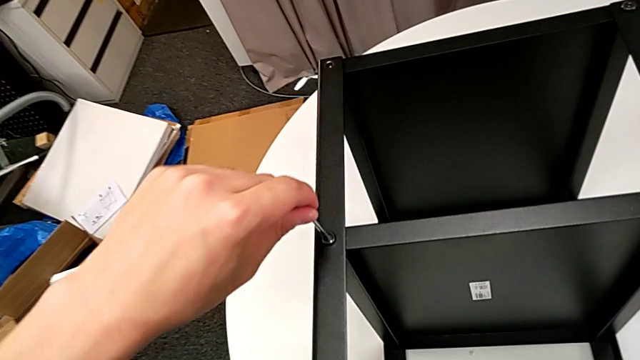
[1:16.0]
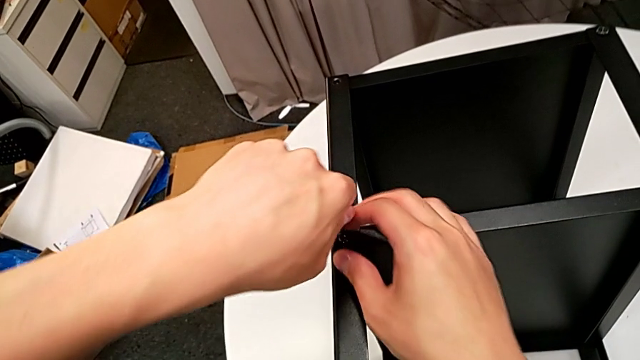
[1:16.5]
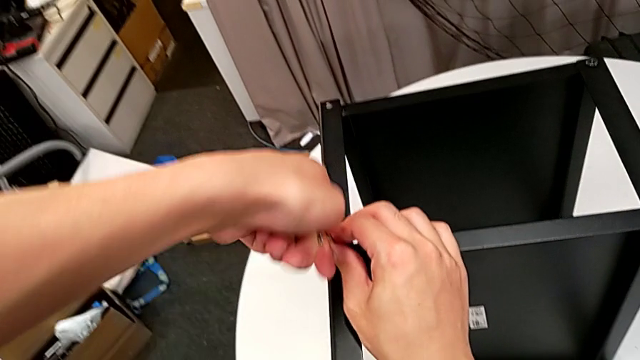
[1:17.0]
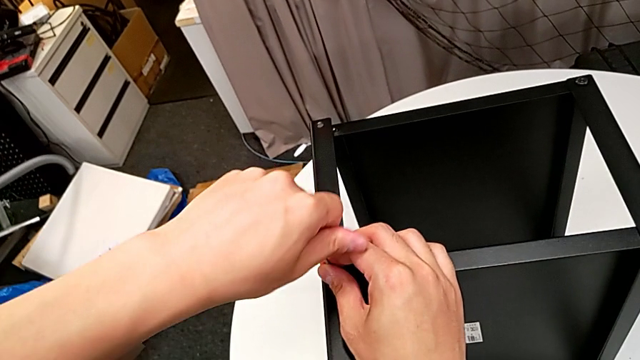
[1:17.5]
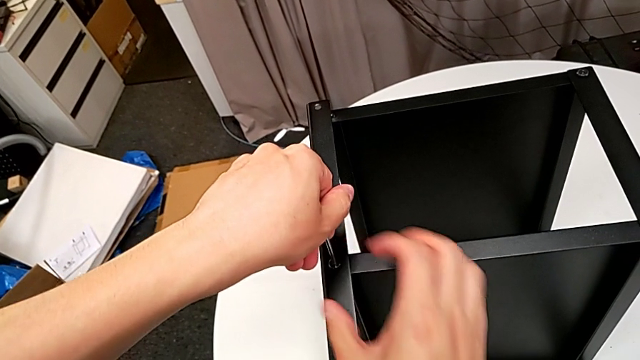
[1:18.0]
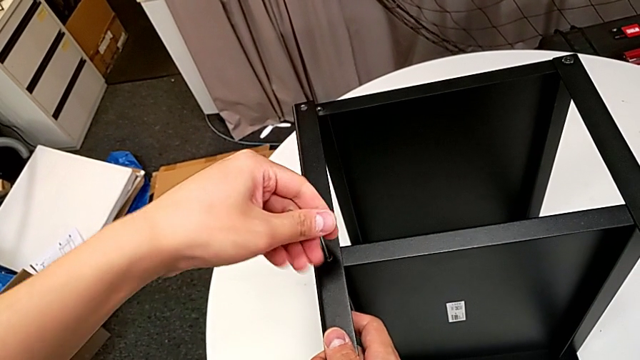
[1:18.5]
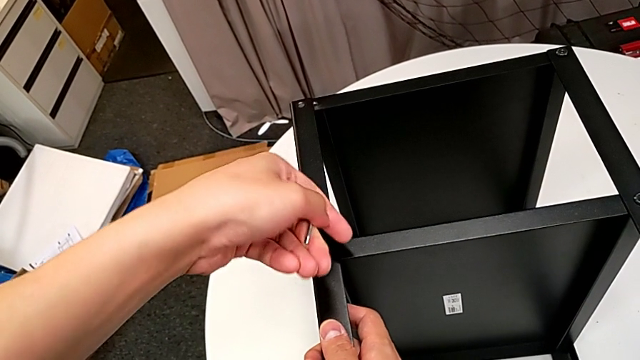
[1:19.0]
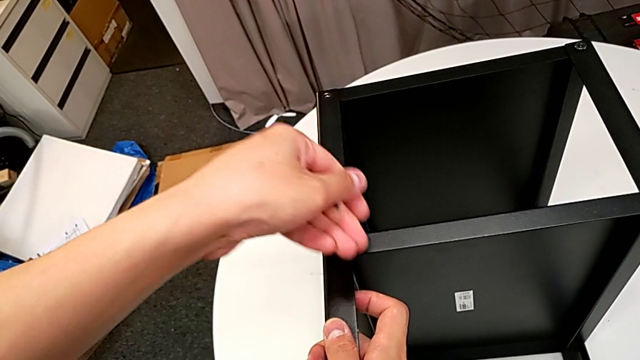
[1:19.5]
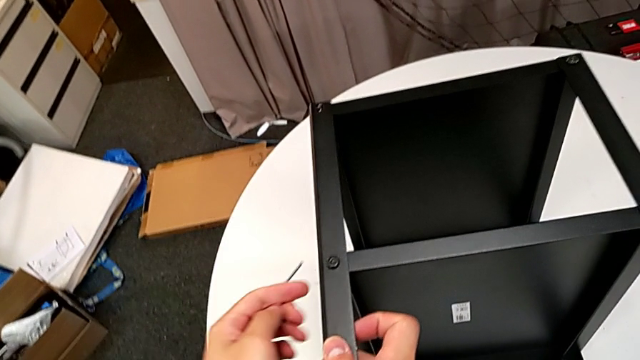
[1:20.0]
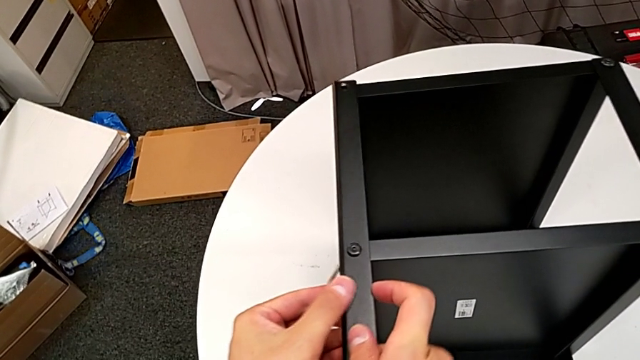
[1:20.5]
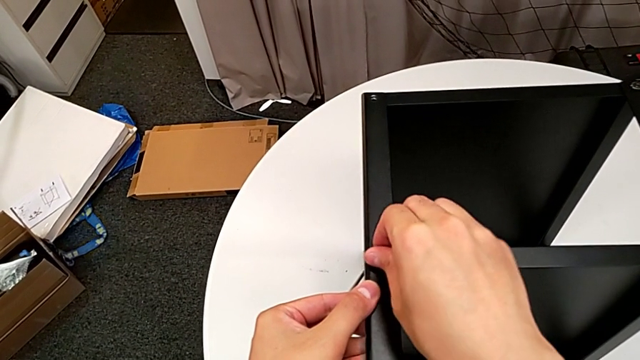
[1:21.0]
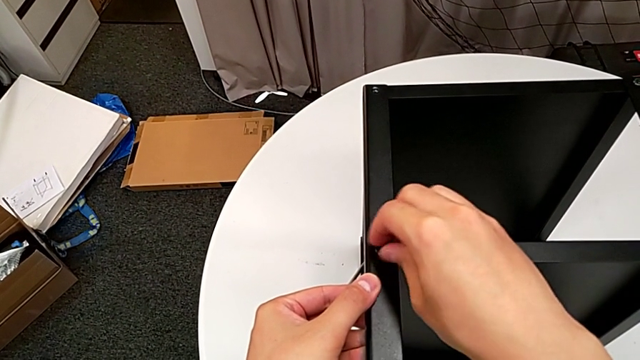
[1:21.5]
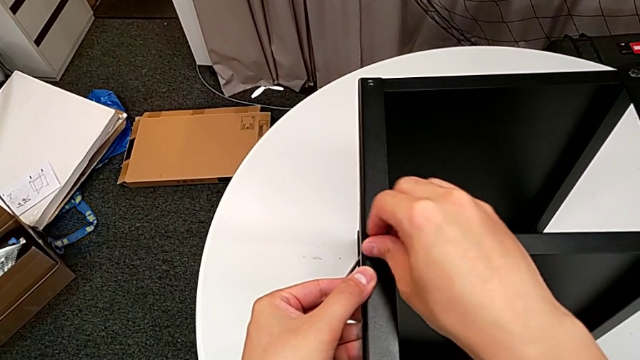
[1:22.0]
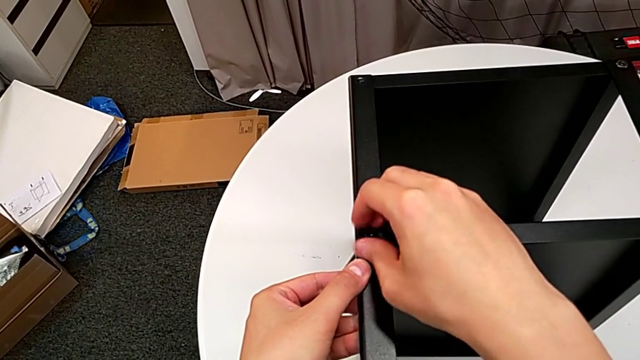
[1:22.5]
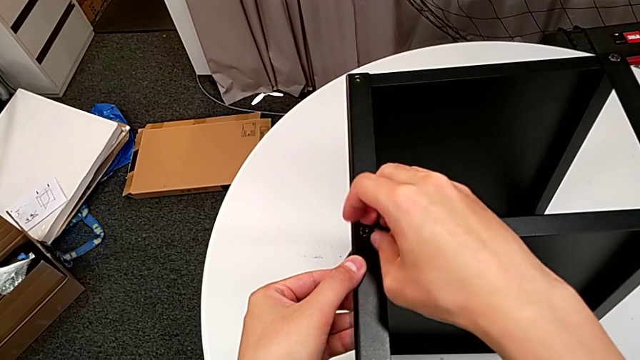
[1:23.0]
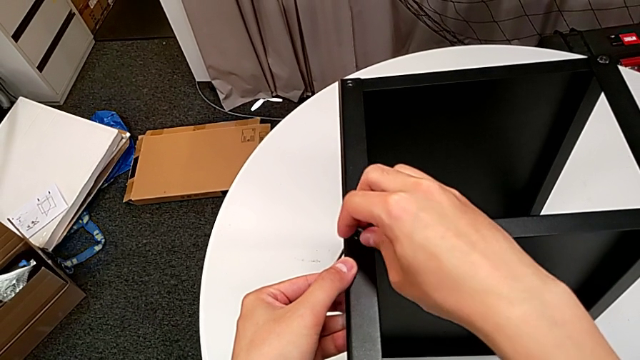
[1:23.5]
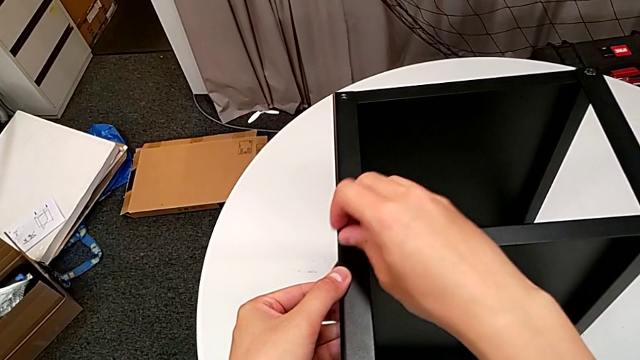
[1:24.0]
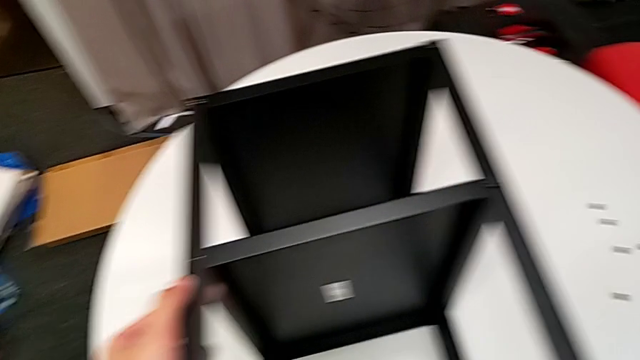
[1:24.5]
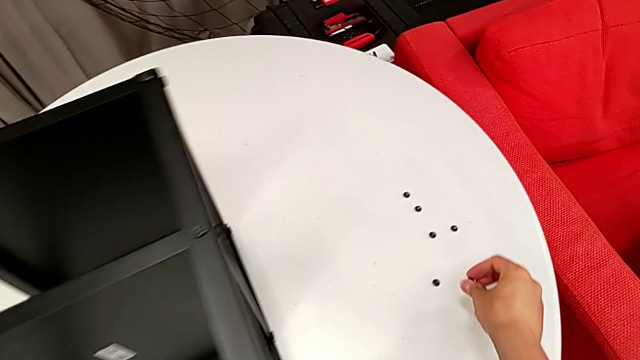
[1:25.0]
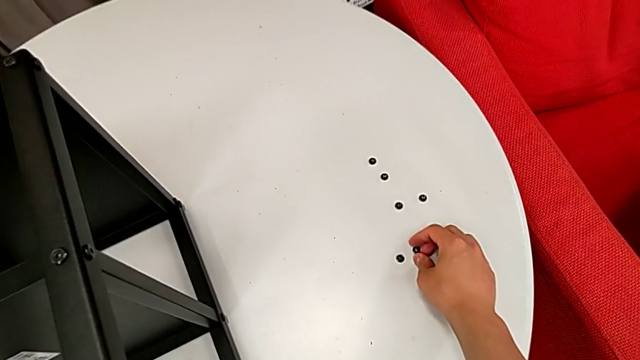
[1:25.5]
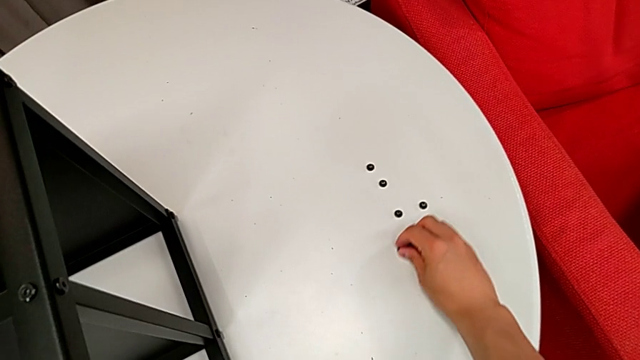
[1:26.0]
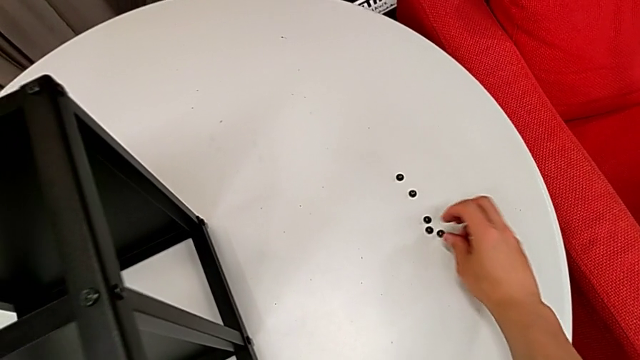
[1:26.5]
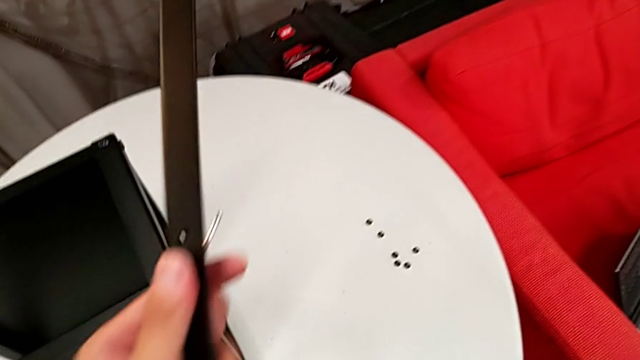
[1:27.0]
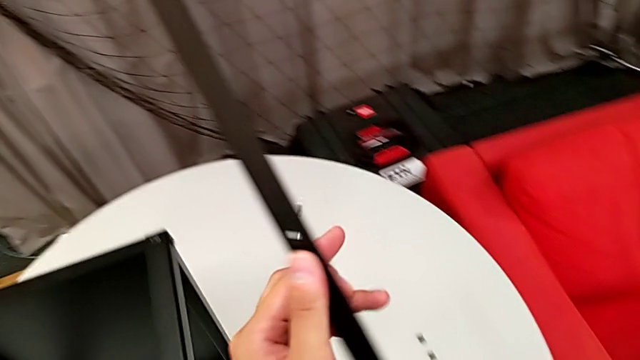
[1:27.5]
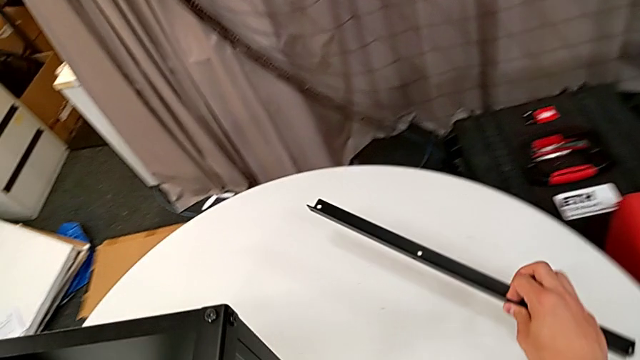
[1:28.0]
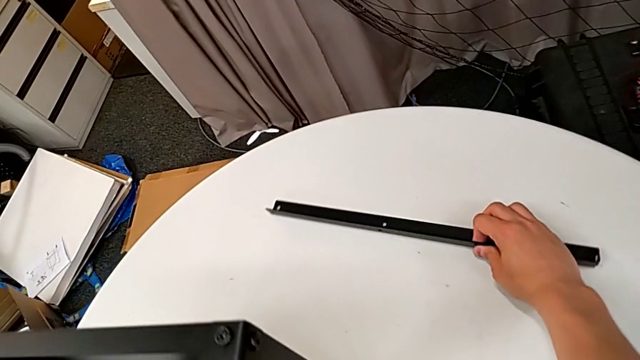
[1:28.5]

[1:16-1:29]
The camera wearer is disassembling the first leg of the table. They insert the Allen wrench, unscrew the hex socket head, withdraw the Allen wrench, unscrew the hex socket head, disassemble it, place it, disassemble the first leg and place it.

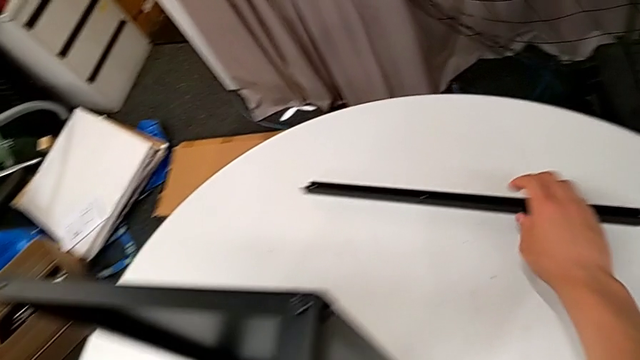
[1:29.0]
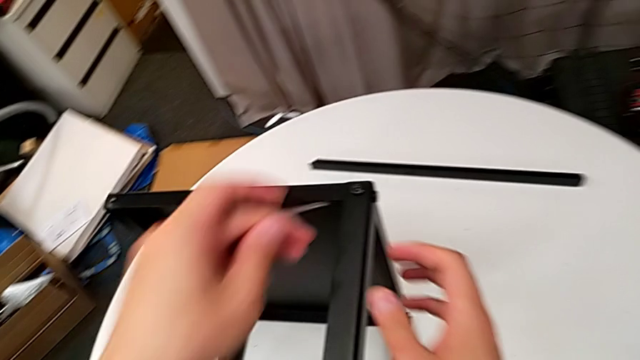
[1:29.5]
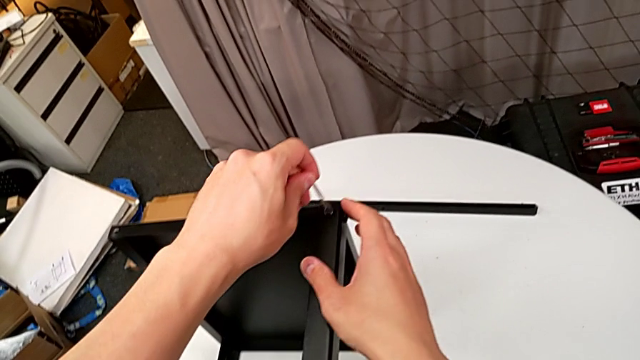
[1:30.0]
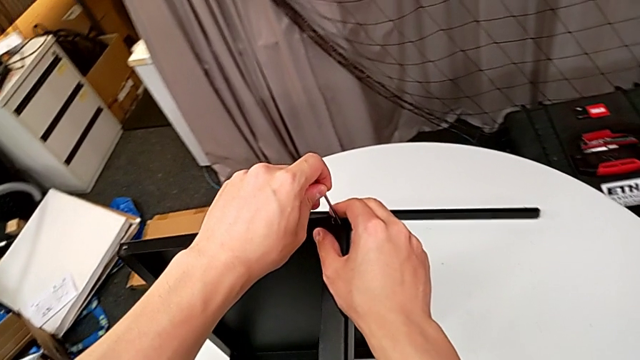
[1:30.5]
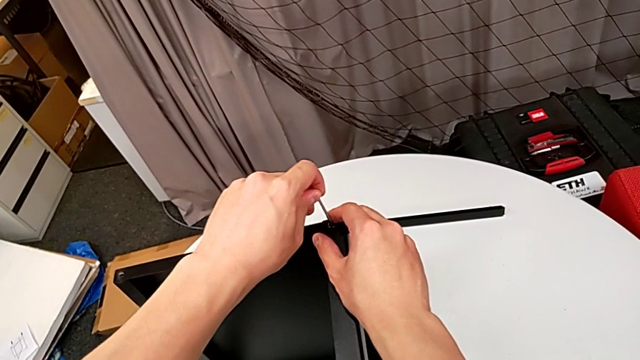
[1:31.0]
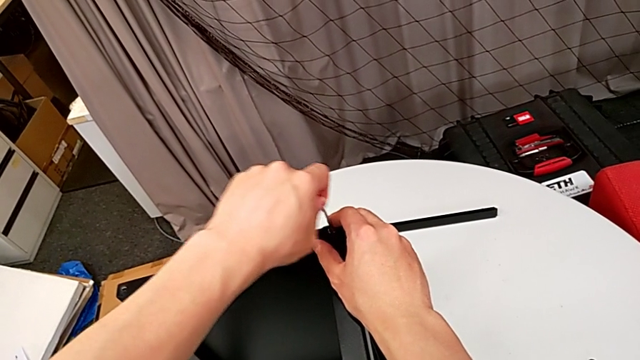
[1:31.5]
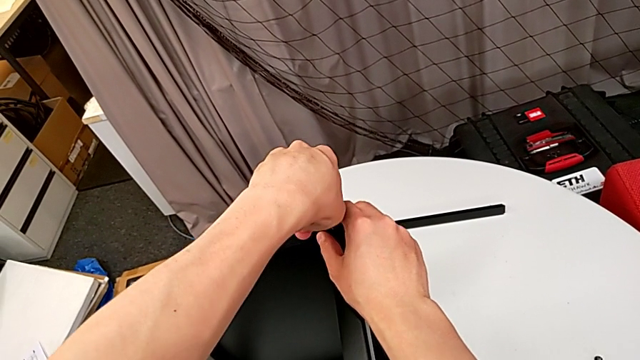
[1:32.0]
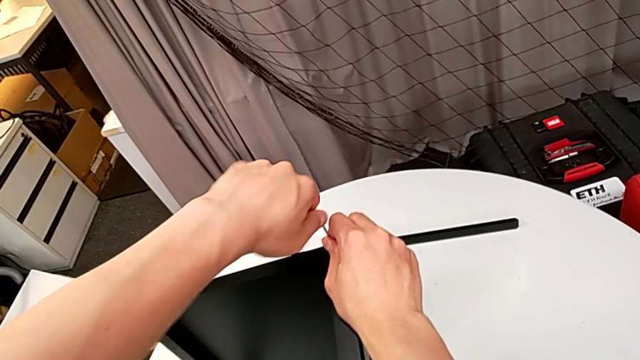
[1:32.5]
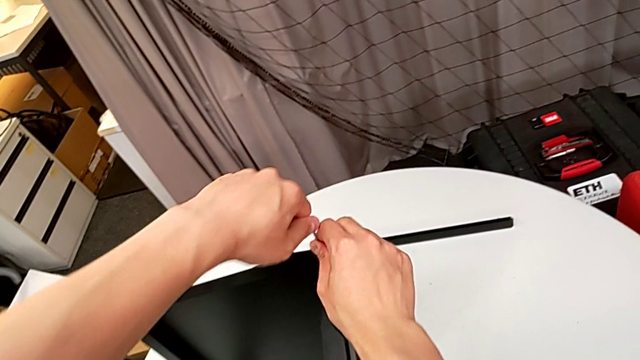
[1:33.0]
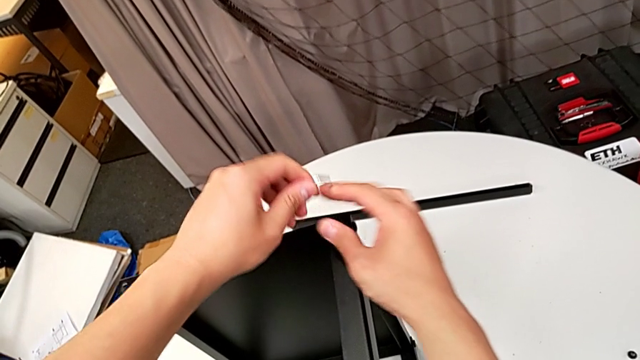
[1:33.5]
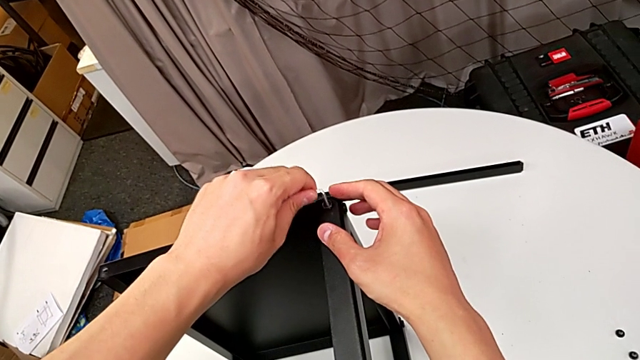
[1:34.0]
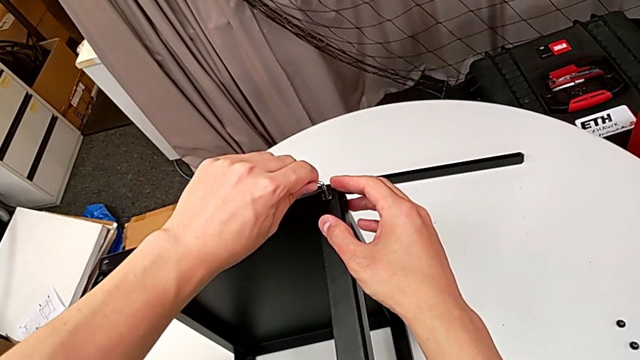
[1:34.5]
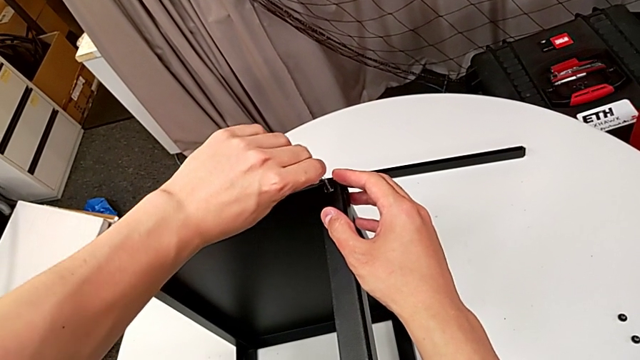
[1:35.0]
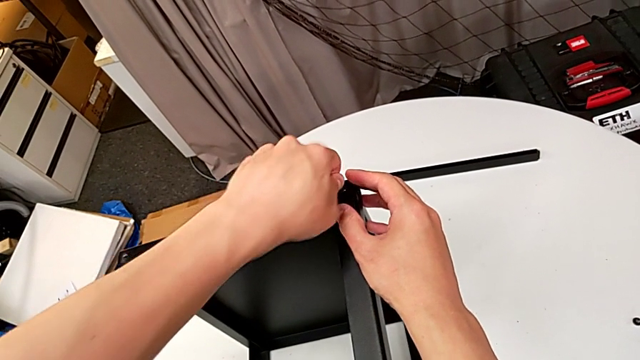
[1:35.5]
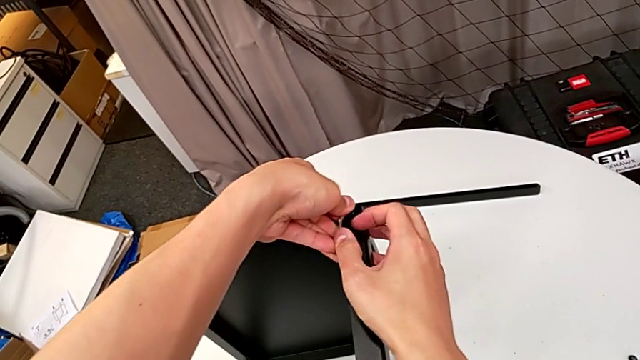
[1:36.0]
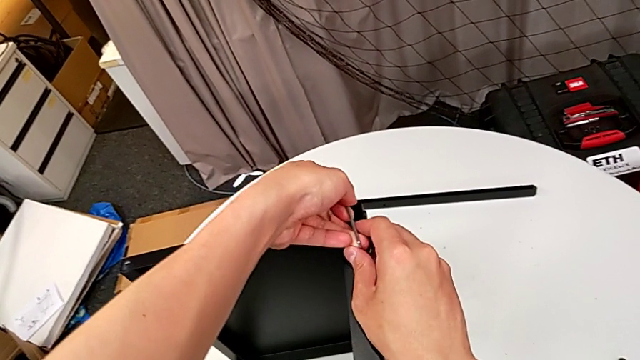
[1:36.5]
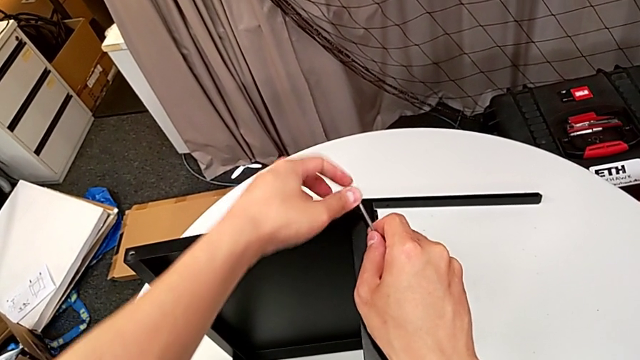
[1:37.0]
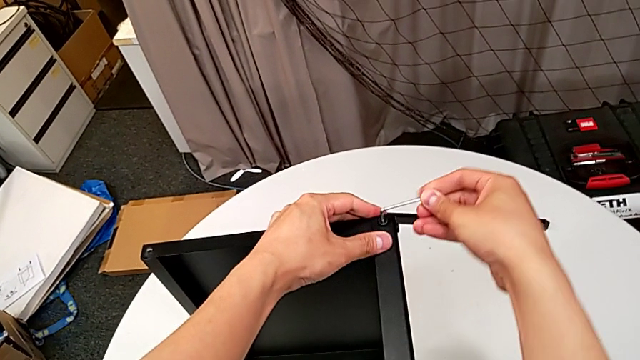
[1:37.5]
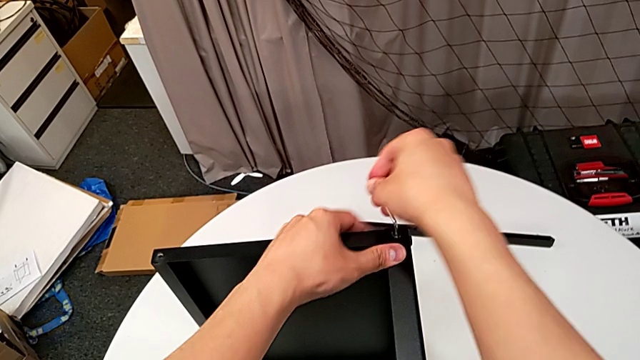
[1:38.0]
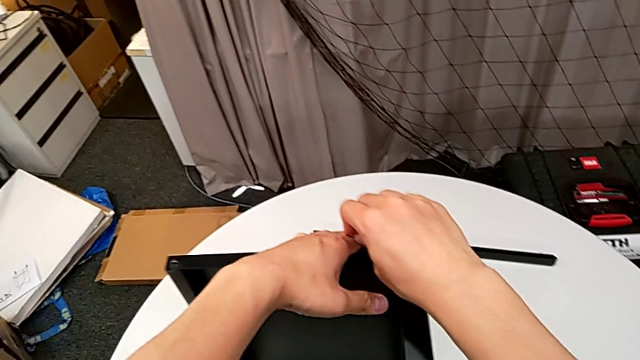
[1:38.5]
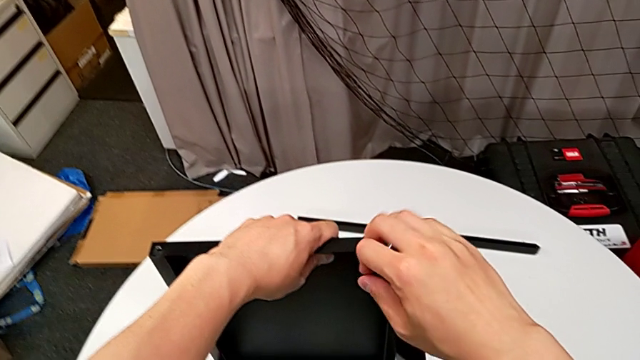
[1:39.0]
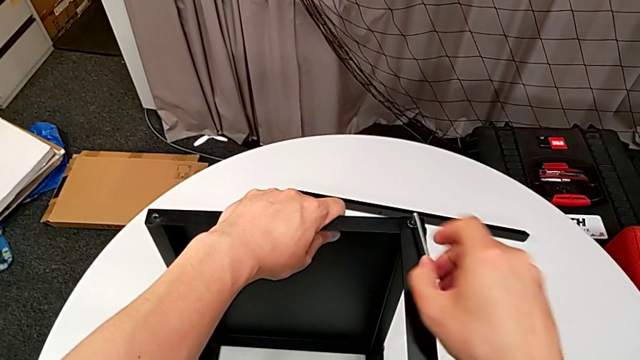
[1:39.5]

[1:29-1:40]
The camera wearer is disassembling the second leg of the table. They insert the Allen wrench, unscrew the hex socket head, withdraw the Allen wrench with the left hand, rotate it, insert it and begin to unscrew the hex socket head.
